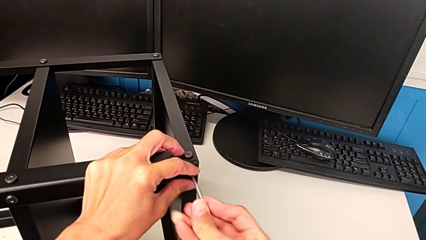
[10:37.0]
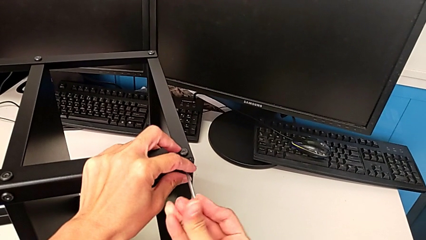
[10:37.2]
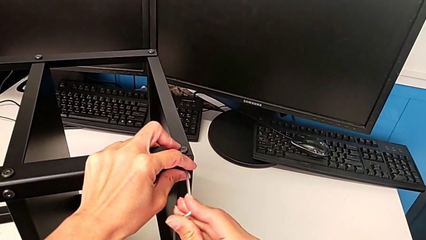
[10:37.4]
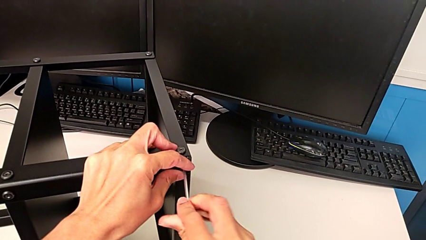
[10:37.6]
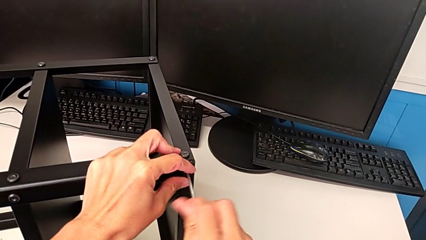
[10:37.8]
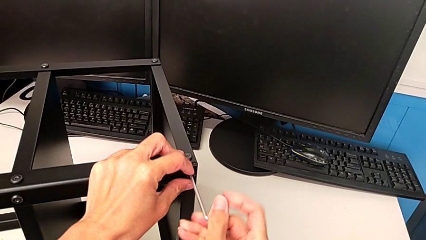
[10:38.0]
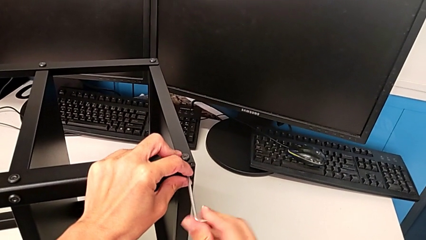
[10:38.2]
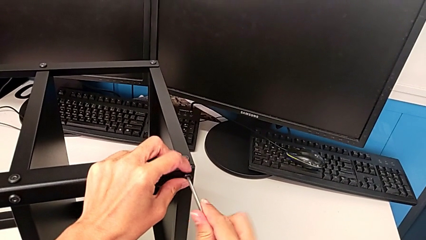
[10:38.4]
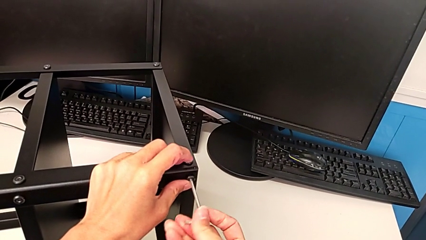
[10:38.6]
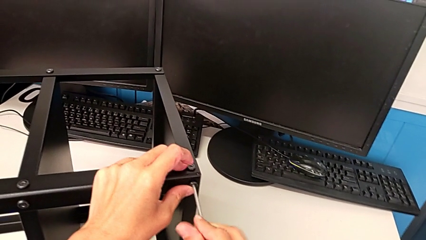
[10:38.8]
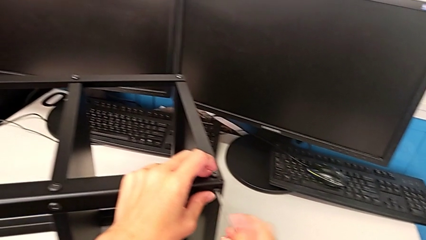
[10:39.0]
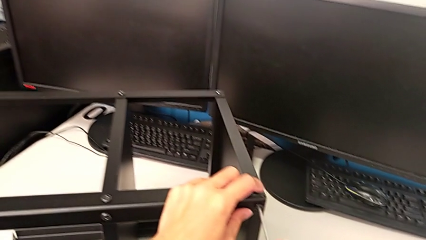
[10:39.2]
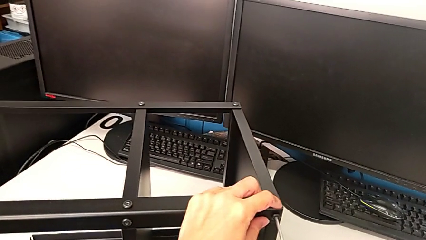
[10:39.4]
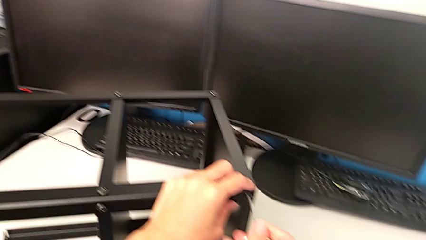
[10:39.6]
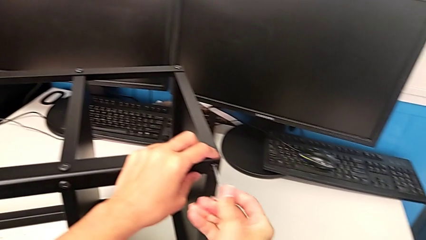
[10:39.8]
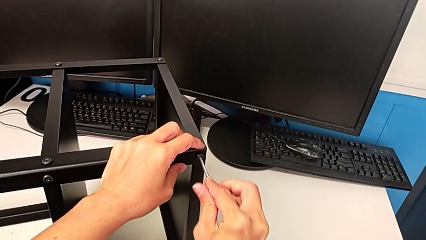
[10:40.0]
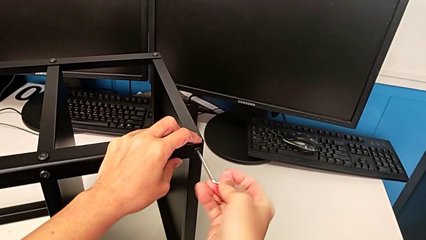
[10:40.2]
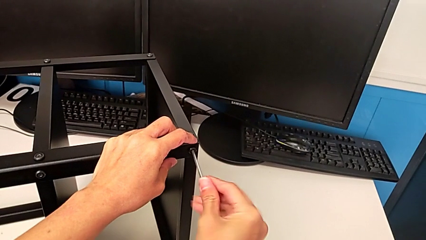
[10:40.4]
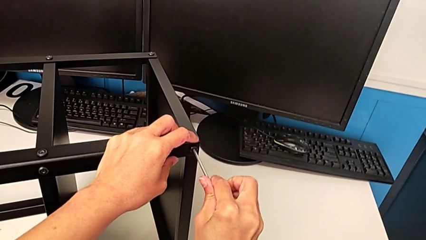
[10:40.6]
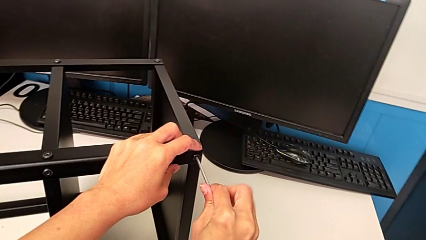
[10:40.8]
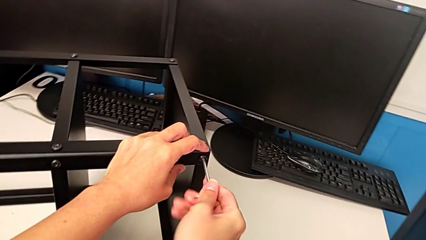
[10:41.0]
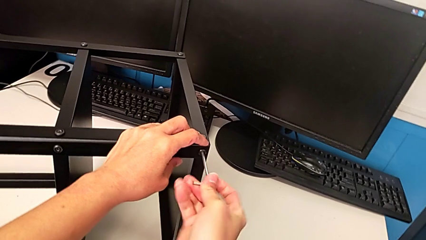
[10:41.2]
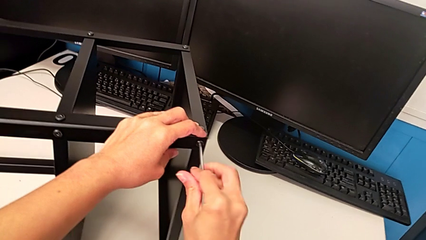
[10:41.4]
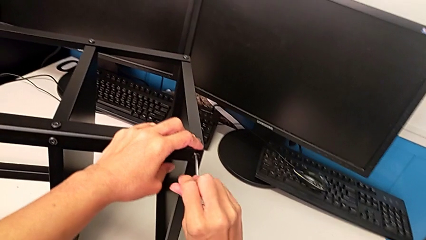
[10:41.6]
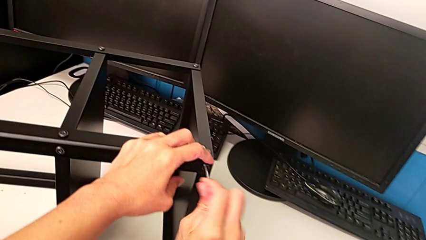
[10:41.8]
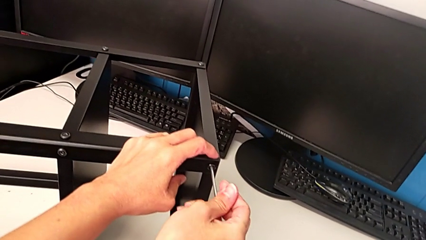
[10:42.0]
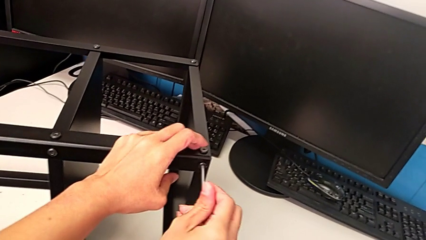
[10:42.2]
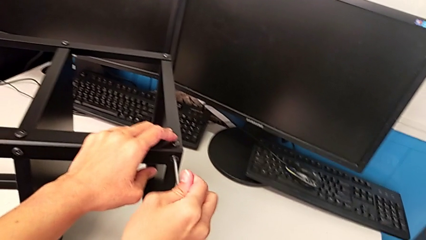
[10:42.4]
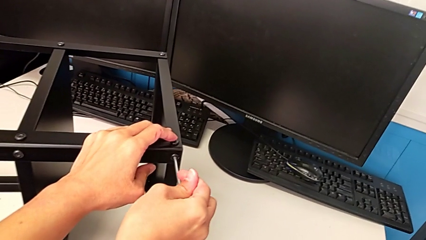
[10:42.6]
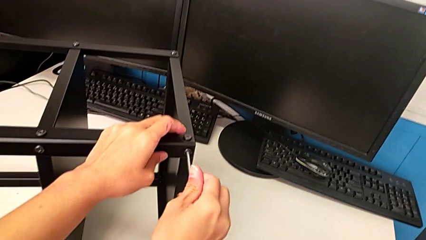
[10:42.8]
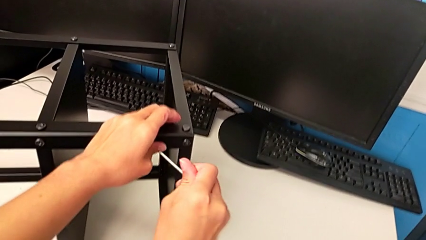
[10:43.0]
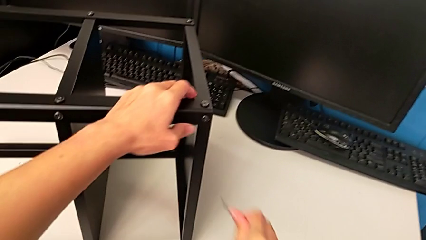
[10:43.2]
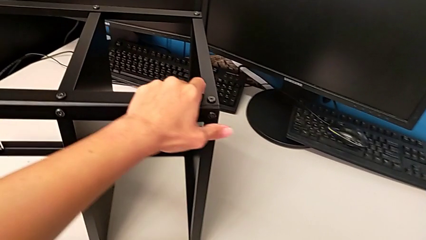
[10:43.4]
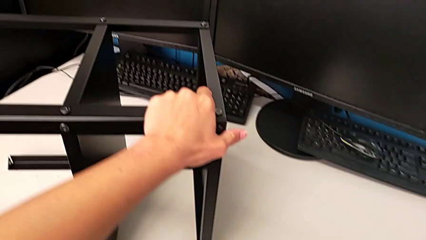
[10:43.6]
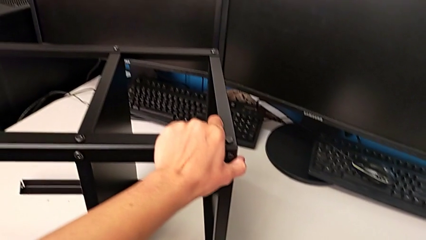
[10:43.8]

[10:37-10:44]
The camera wearer is screwing the second leg. They screw the hex socket head and withdraw the Allen wrench.

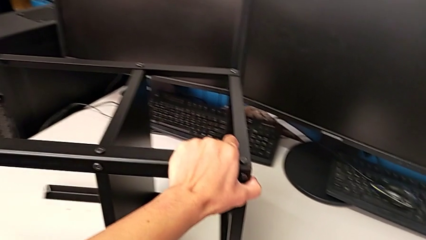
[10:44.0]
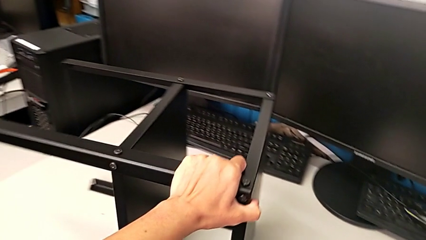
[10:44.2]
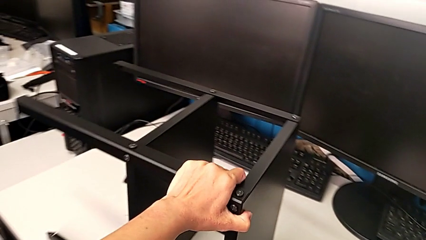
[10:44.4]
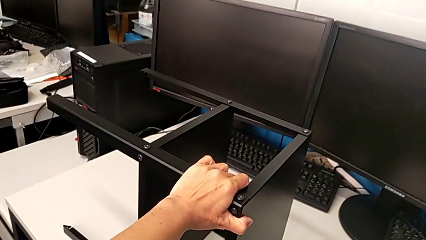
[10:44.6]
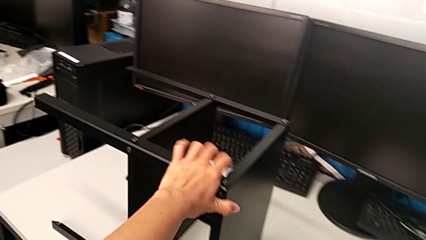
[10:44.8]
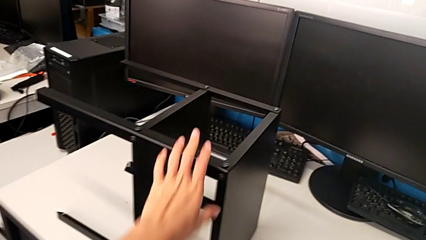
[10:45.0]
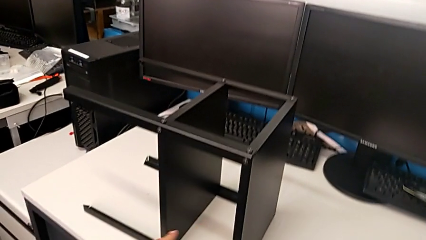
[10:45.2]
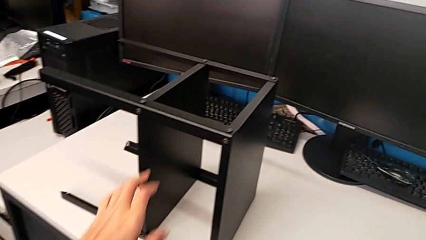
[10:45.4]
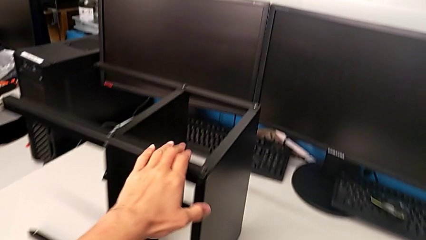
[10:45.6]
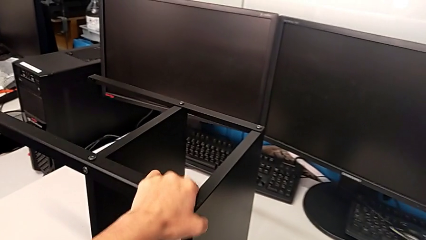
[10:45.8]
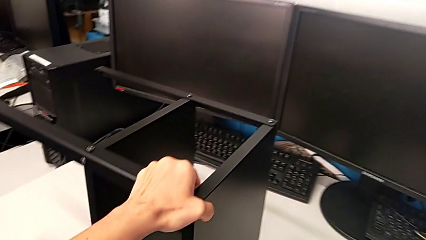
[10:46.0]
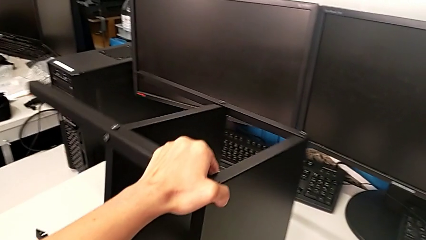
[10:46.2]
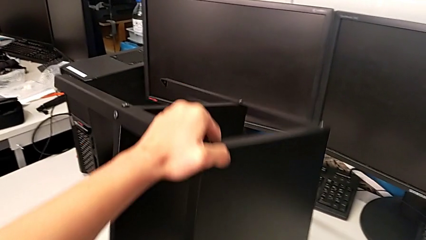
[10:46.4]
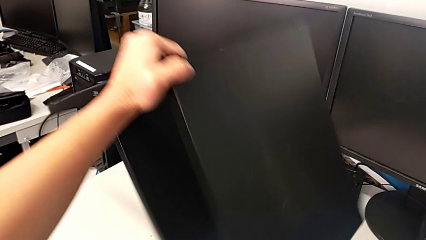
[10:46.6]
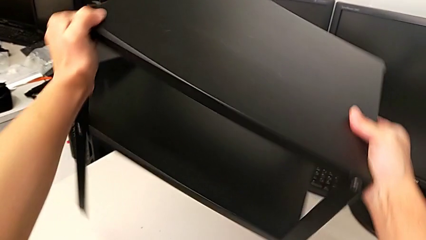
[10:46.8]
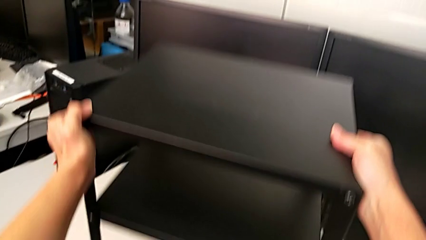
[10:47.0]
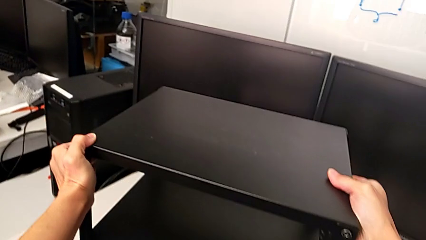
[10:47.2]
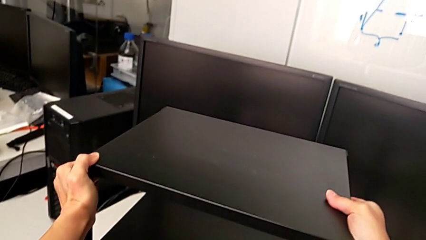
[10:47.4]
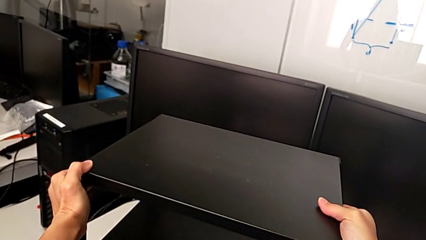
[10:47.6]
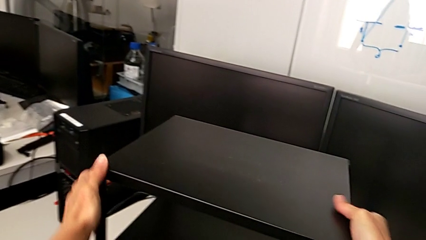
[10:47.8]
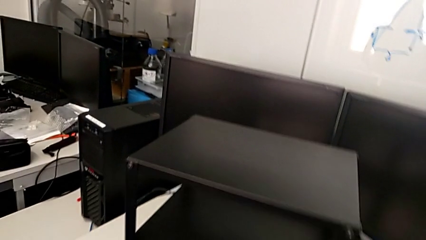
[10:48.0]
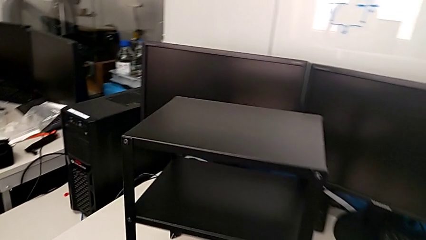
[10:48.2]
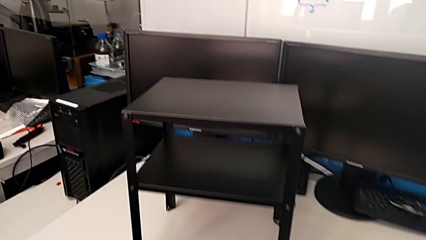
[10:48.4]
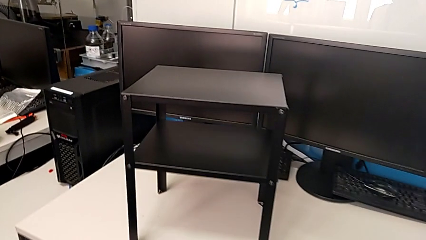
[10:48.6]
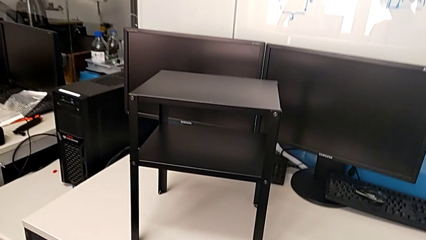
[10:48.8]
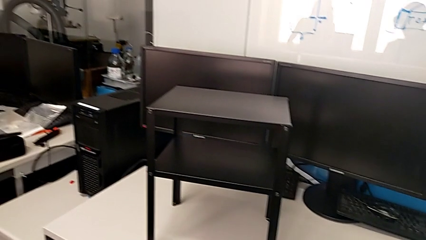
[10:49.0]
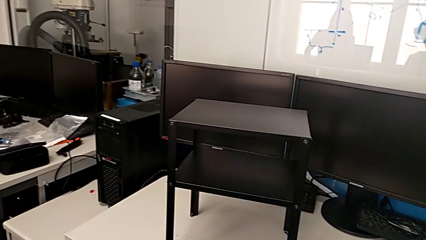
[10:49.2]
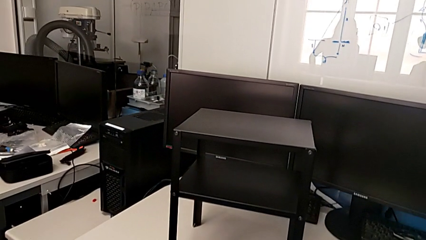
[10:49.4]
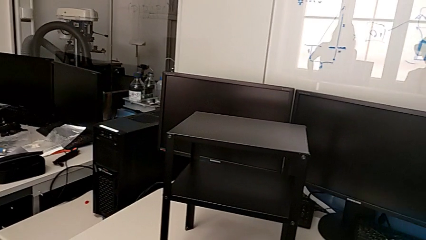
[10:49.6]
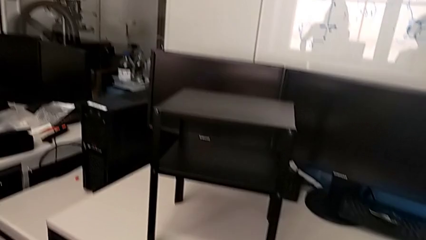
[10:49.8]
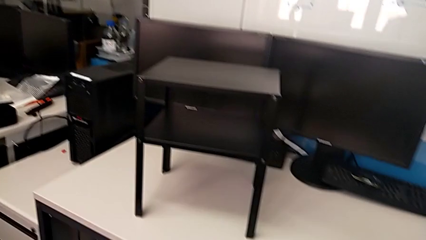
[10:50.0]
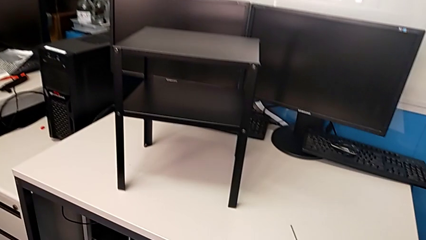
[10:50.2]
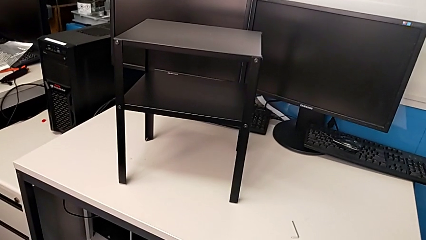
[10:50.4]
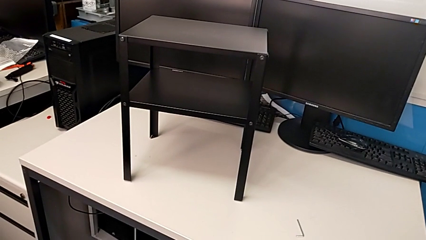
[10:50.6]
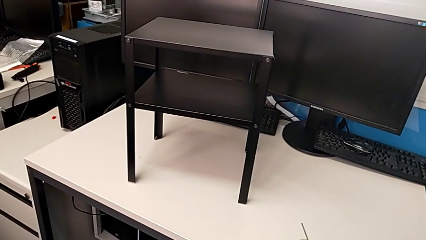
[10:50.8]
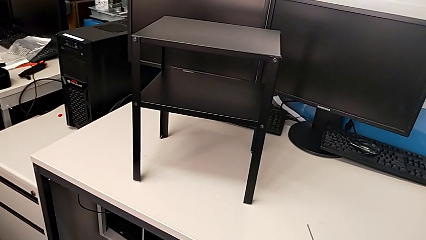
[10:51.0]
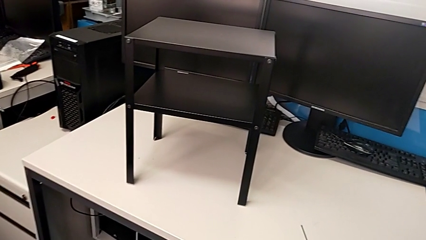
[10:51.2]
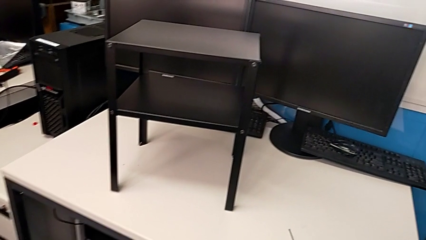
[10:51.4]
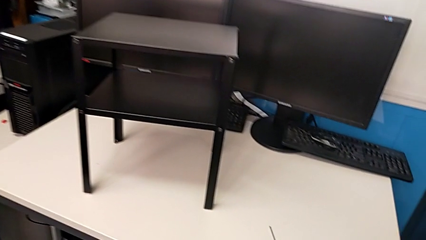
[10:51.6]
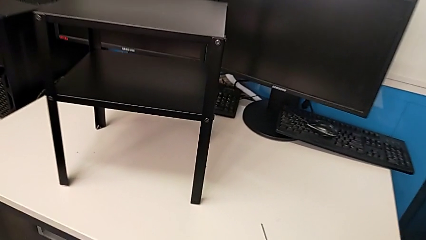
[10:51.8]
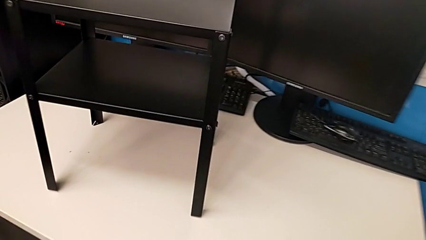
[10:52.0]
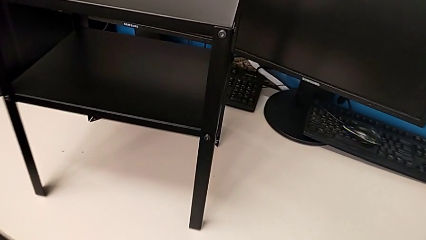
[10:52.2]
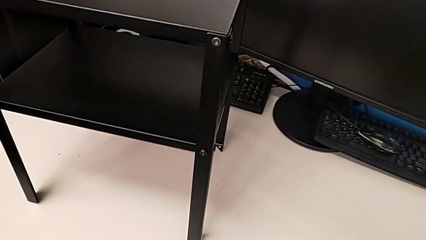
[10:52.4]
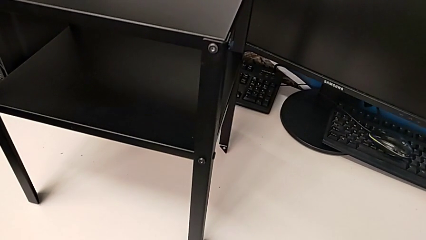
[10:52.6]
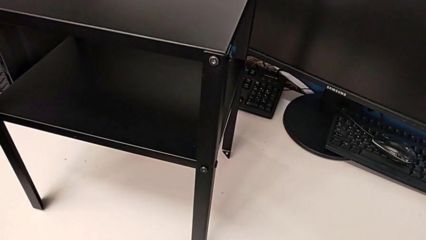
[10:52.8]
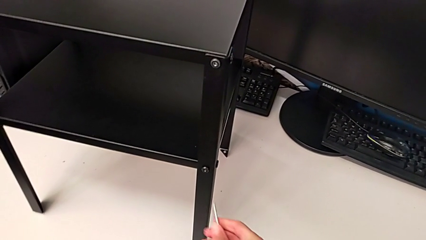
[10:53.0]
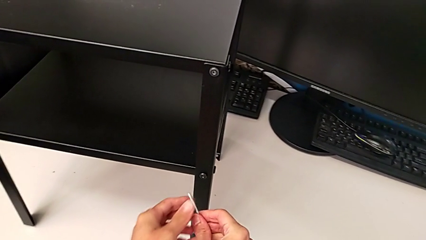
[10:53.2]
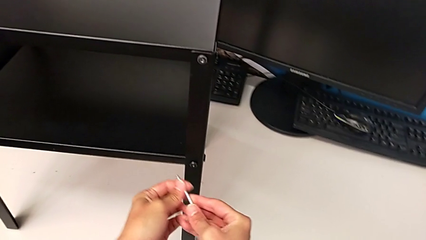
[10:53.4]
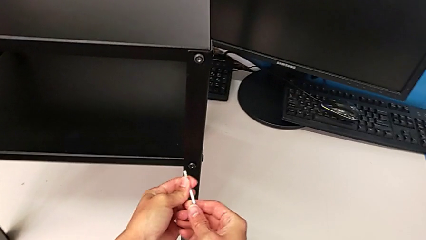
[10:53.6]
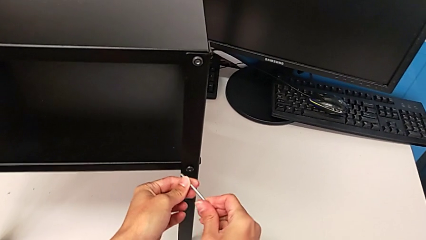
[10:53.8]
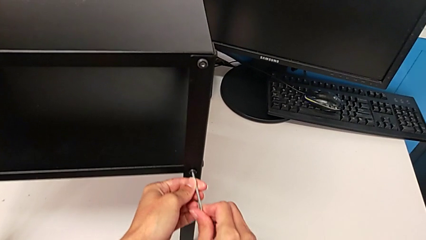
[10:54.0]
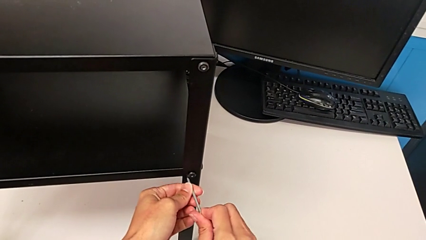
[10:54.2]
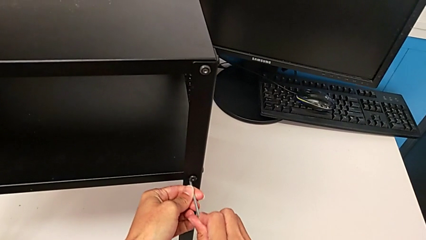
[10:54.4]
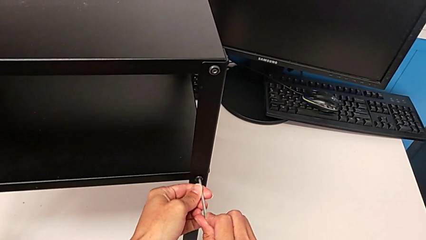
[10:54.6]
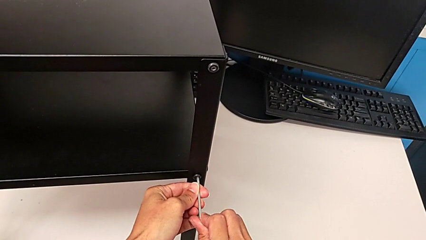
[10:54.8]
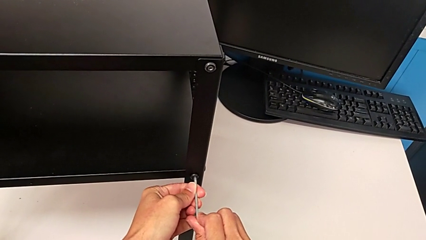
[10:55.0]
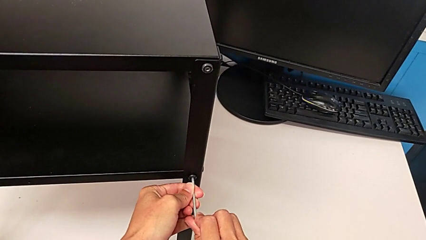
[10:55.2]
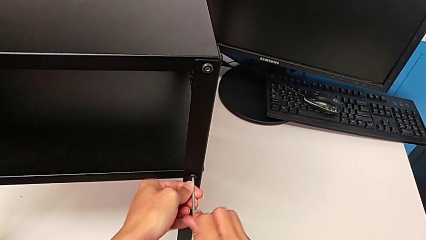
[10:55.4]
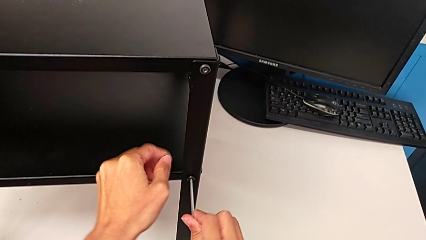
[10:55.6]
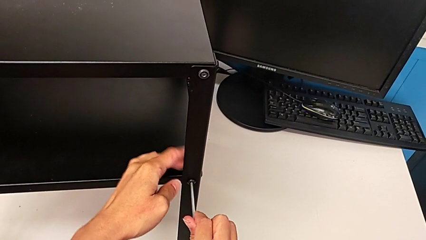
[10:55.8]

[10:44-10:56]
The camera wearer is inspecting all the screws regularly. They place the Allen wrench, rotate the nightstand, inspect it, insert the Allen wrench and screw the hex socket head.
